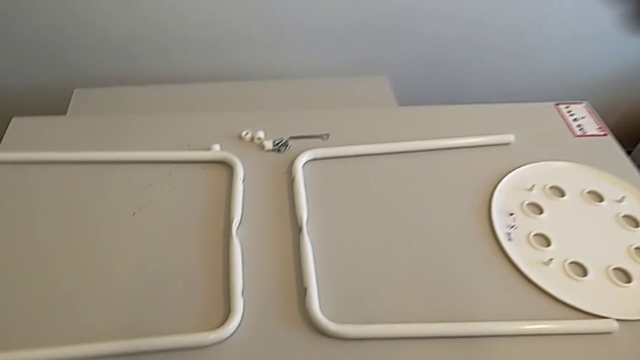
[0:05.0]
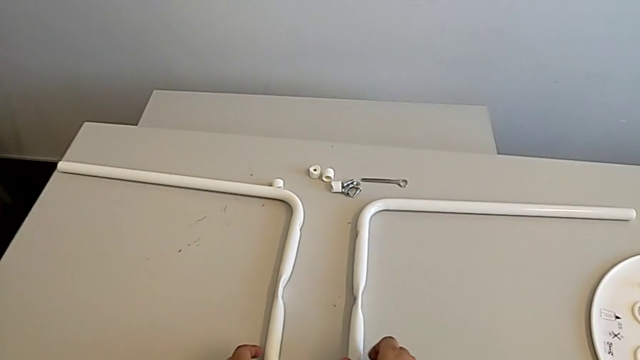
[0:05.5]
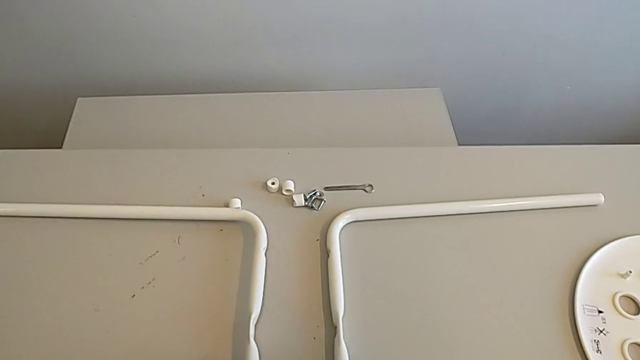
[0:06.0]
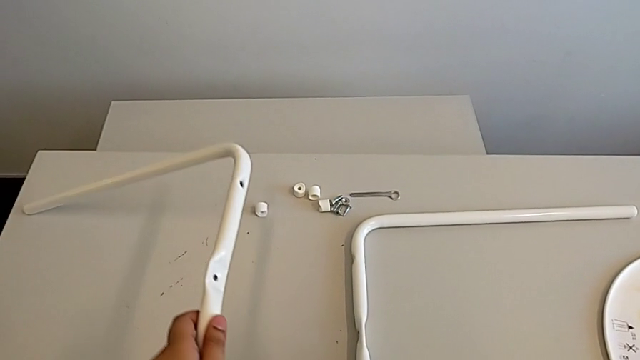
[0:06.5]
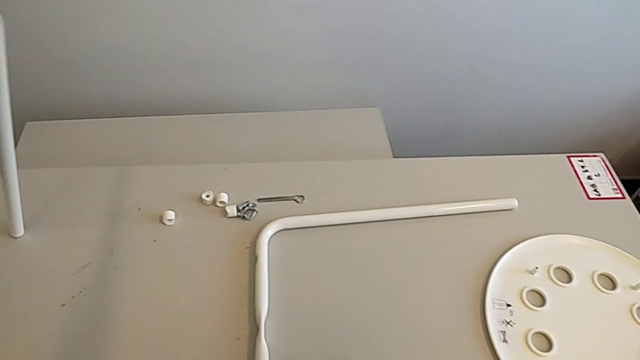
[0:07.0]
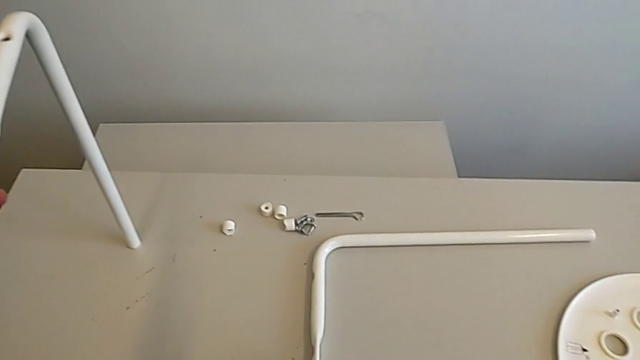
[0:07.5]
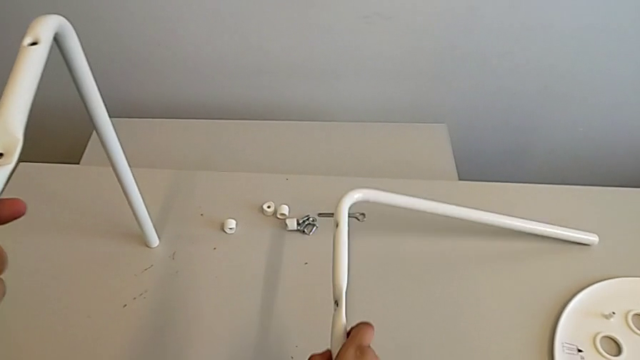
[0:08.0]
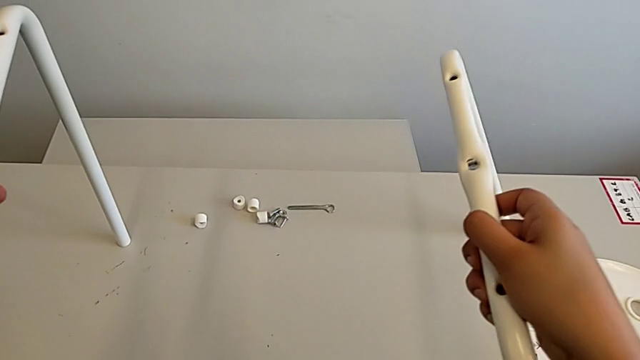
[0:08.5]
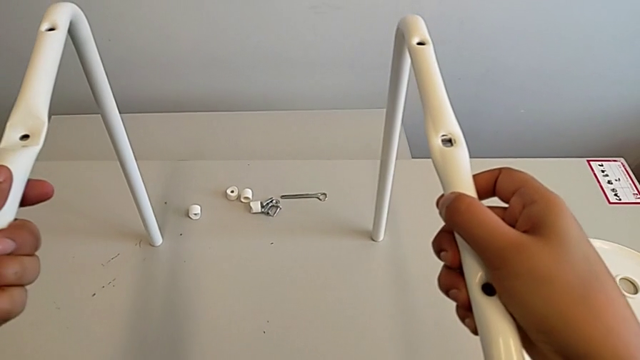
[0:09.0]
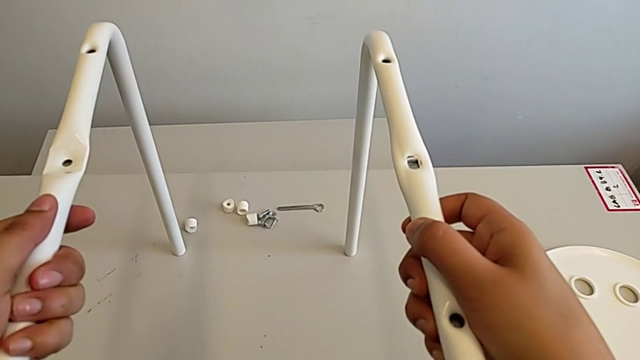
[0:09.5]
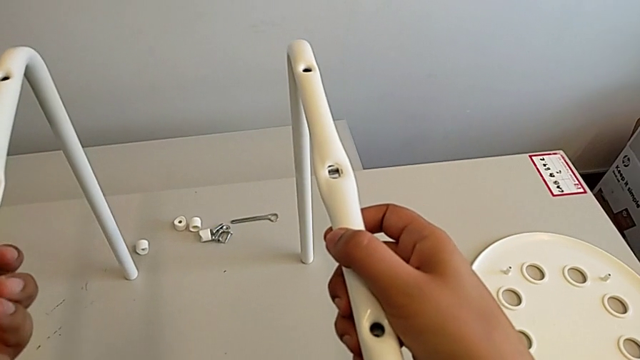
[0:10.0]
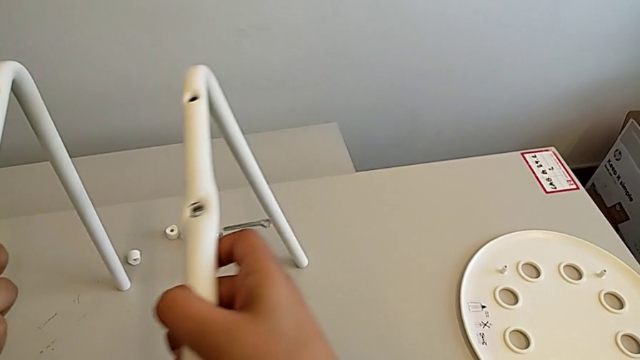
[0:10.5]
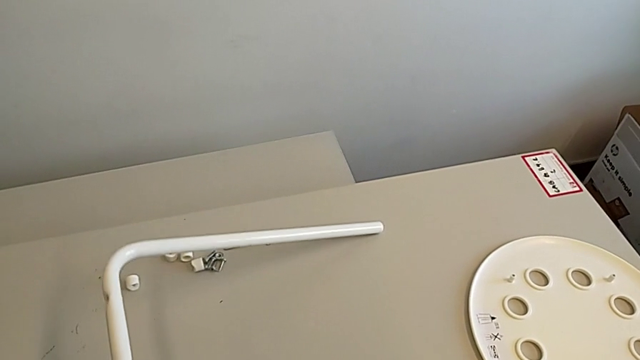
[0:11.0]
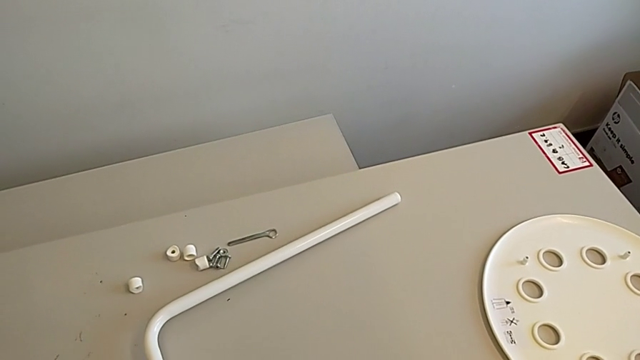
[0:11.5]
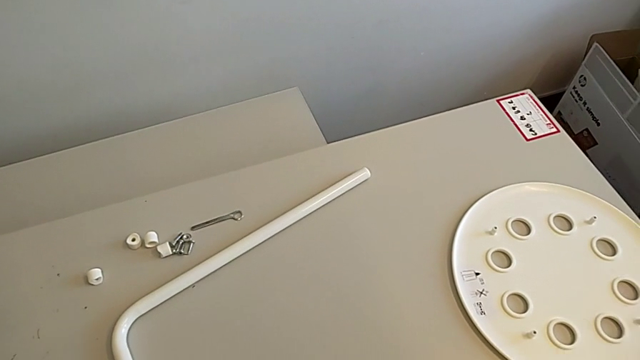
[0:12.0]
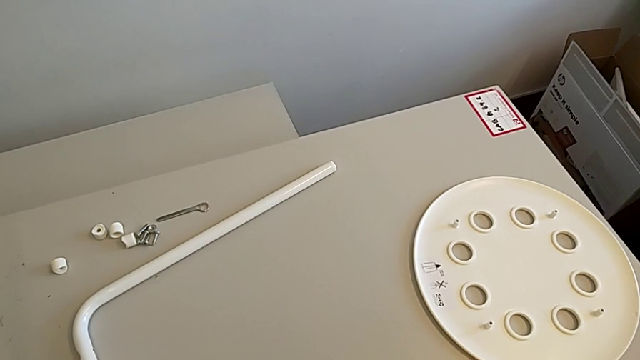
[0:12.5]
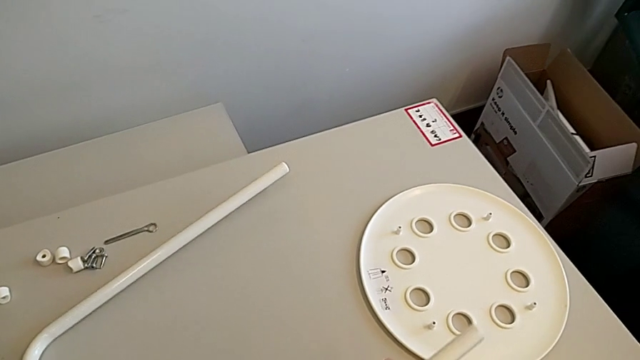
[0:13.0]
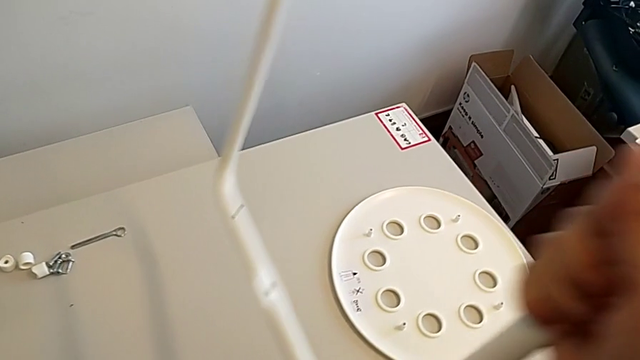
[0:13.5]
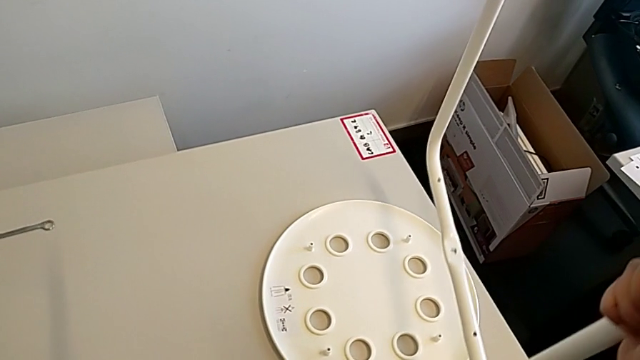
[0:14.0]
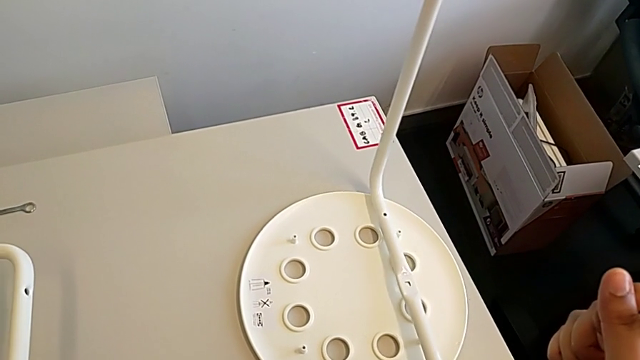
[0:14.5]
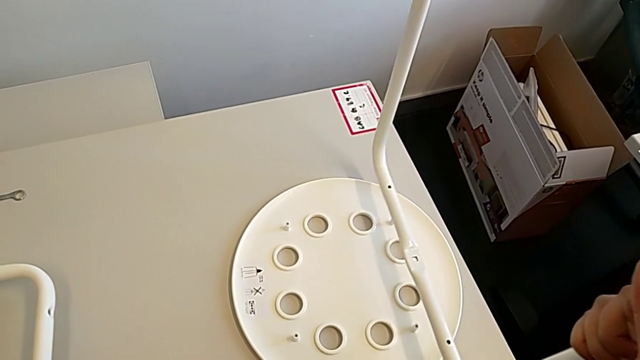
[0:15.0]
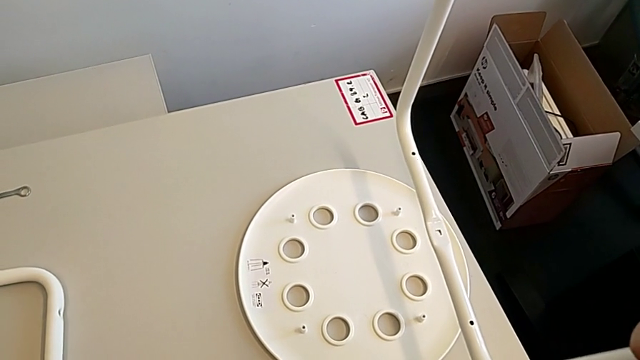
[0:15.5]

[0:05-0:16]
The camera wearer is inspecting the chair's legs. They grab the leg twice, slide it with the right hand, slide it with the left hand, place it, grab it with the right hand and place it.

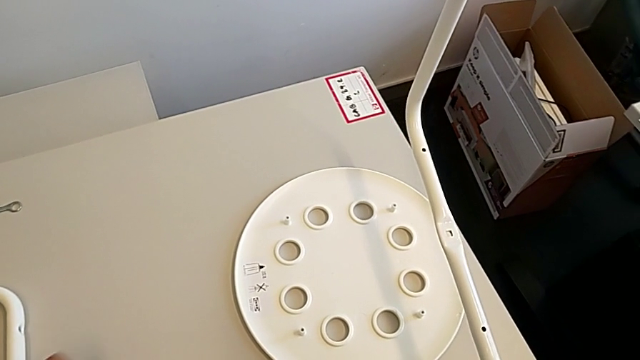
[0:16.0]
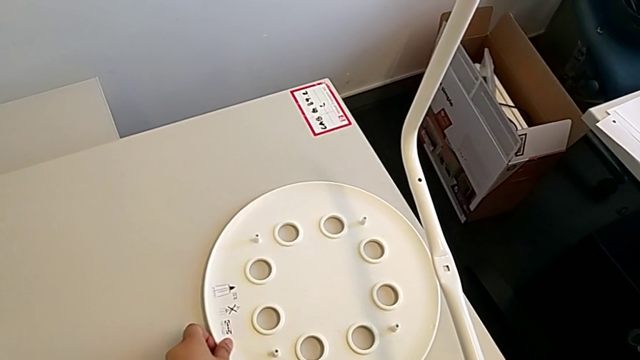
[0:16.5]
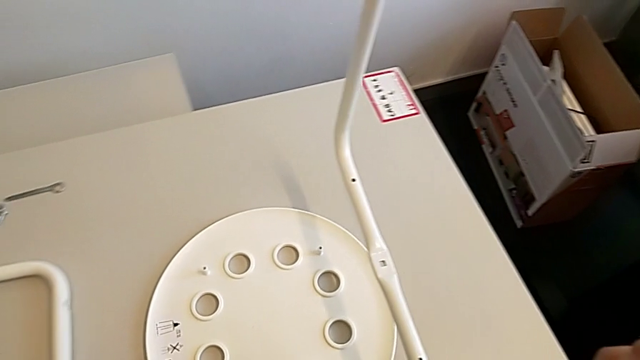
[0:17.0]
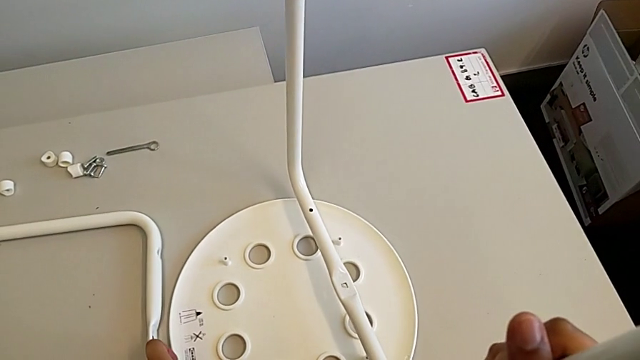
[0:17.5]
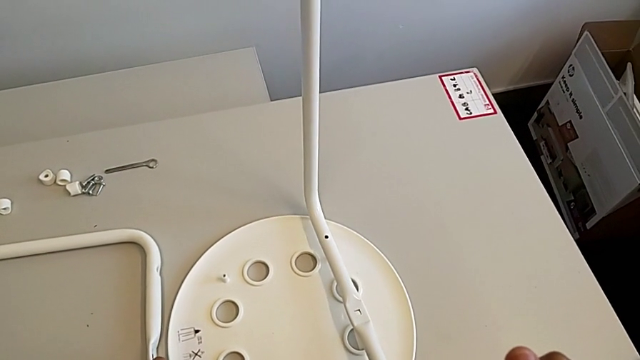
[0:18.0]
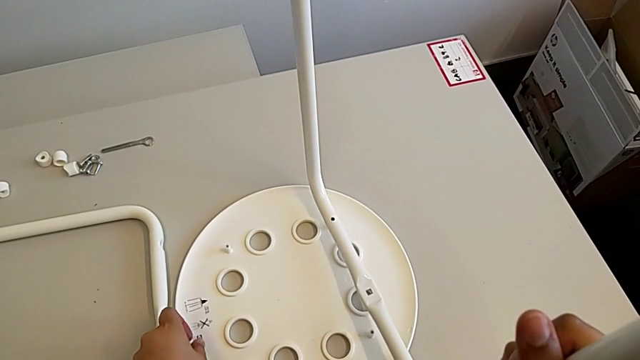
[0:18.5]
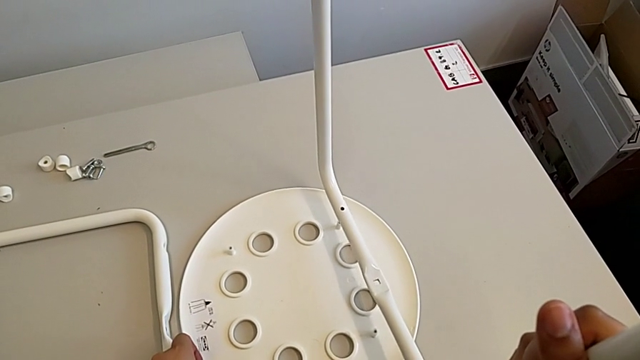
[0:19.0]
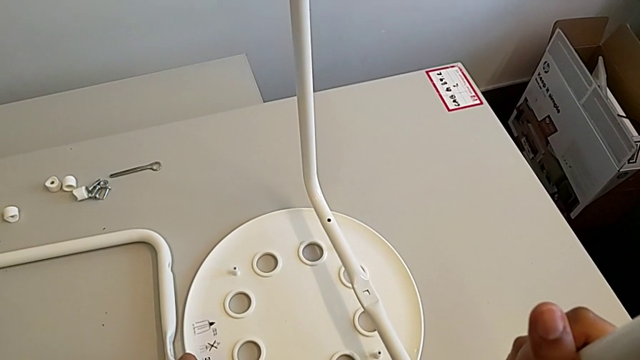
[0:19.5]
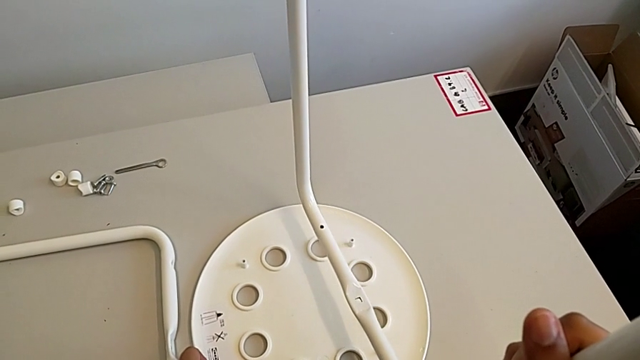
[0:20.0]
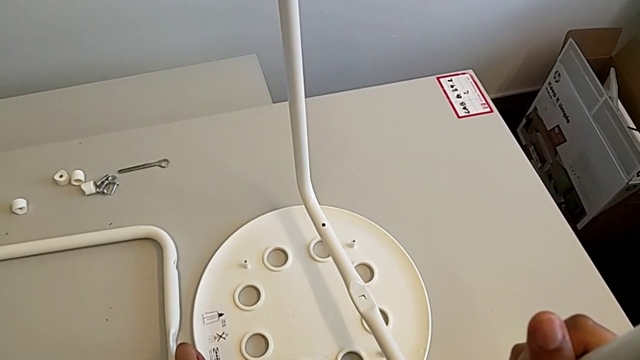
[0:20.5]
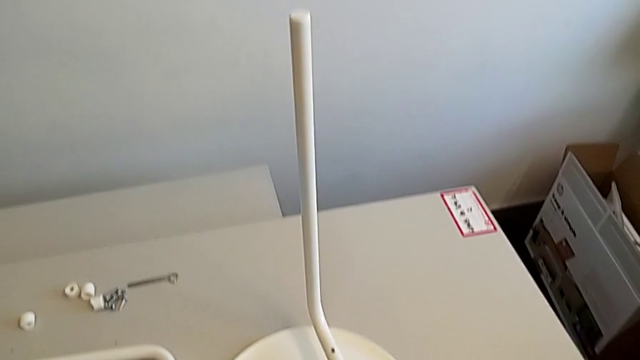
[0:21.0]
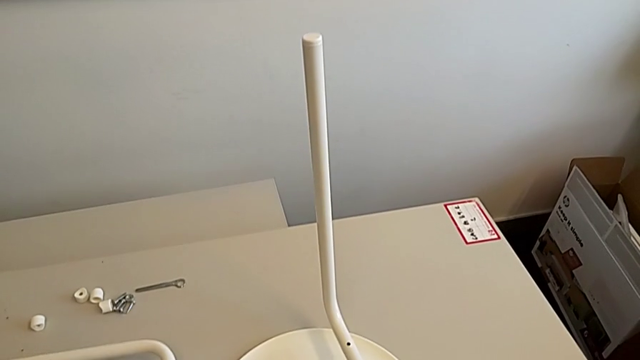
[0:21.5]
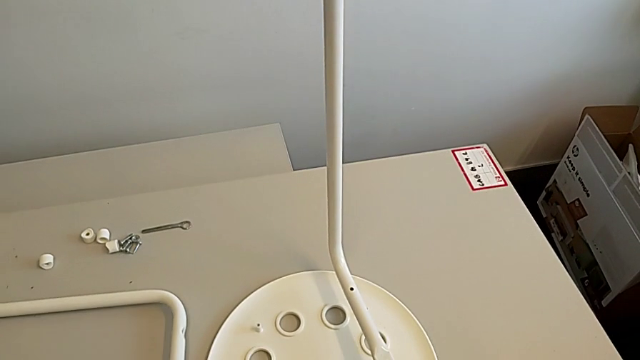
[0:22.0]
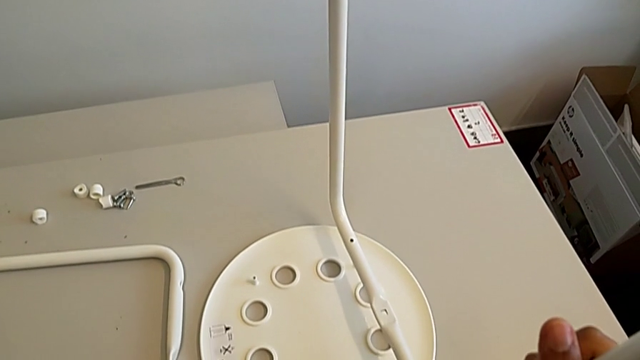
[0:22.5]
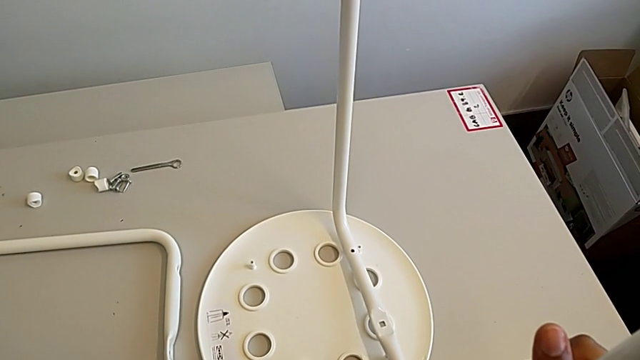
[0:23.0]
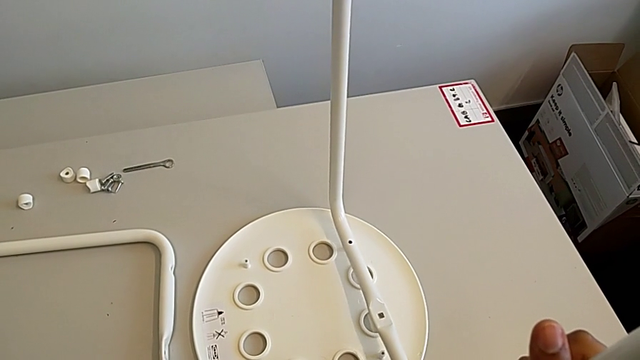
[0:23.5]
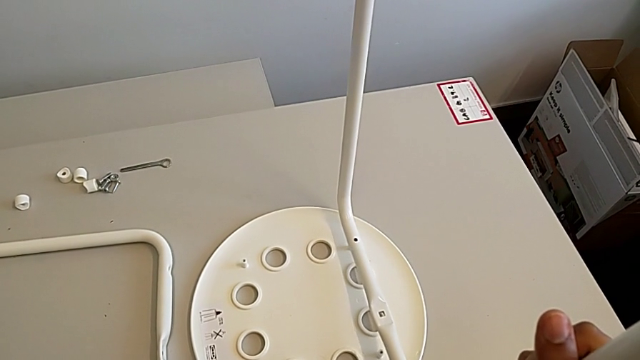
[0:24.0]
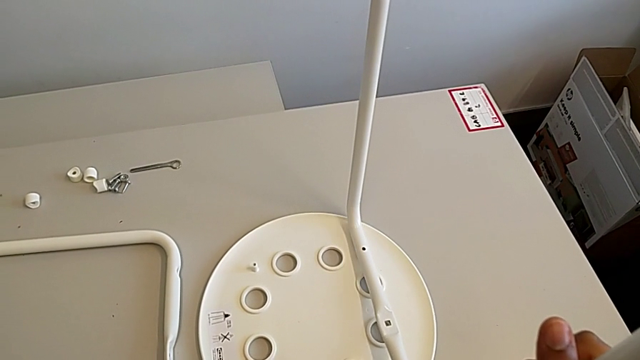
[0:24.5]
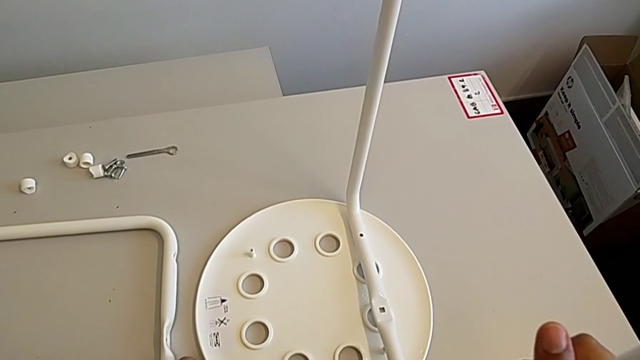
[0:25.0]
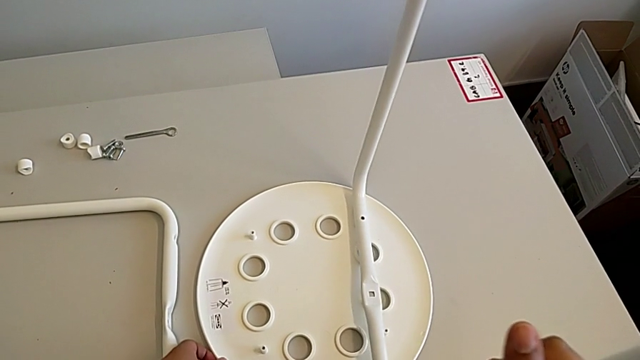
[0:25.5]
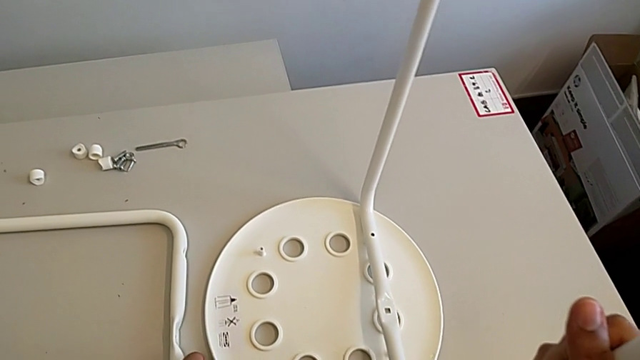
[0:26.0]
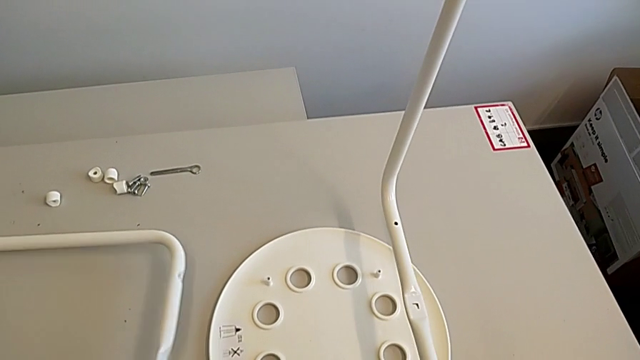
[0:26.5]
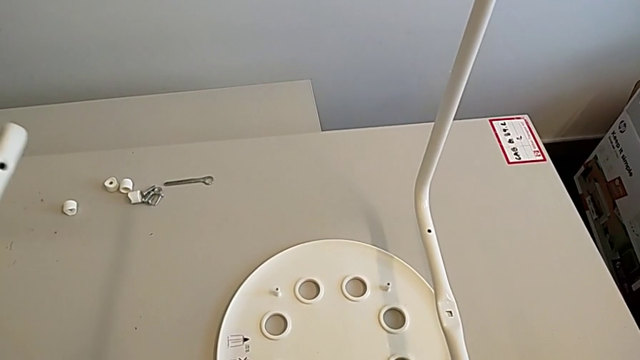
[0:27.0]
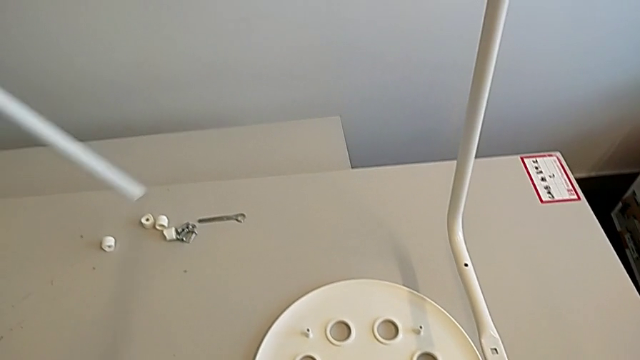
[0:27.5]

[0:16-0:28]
The camera wearer is inspecting the chair's legs. They slide the seat, wrongly hold the leg with the right hand, place it with the left hand and grab it with the left hand.
